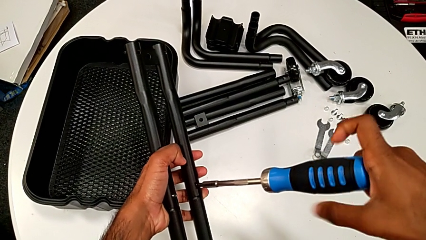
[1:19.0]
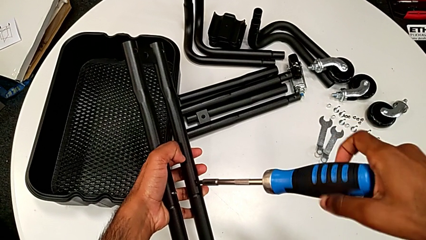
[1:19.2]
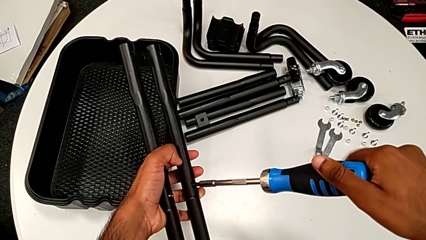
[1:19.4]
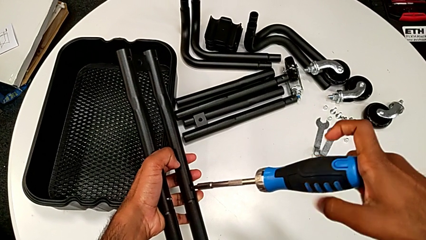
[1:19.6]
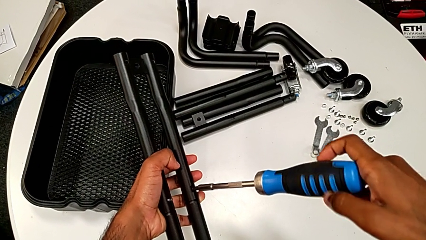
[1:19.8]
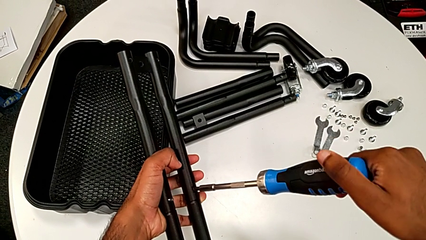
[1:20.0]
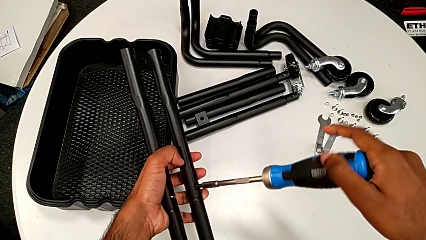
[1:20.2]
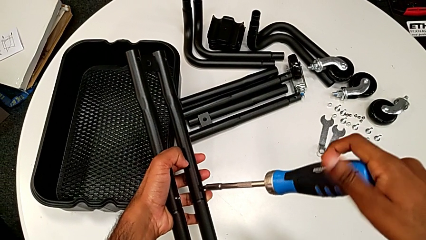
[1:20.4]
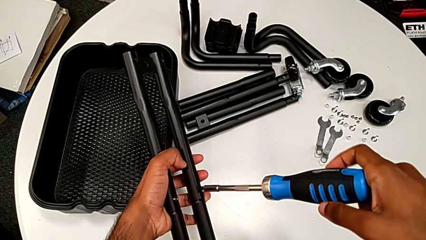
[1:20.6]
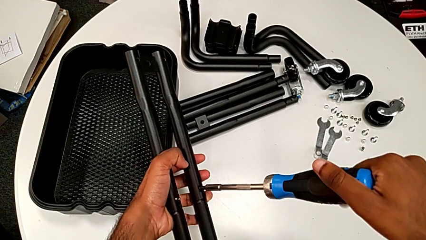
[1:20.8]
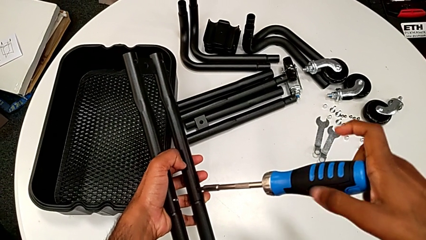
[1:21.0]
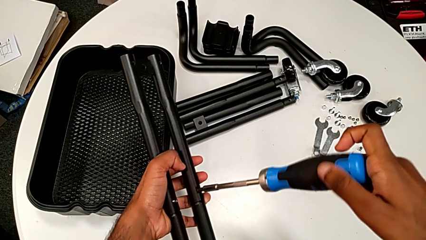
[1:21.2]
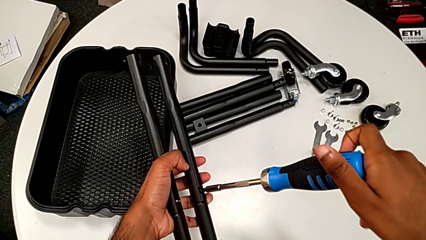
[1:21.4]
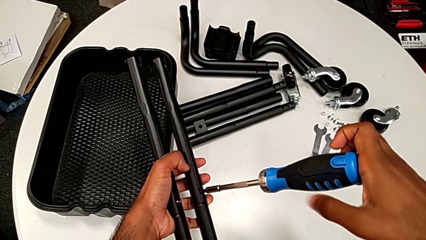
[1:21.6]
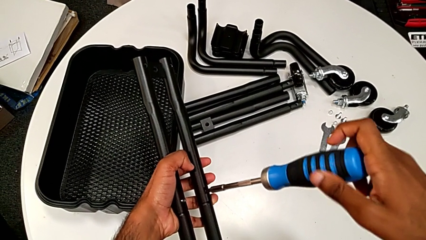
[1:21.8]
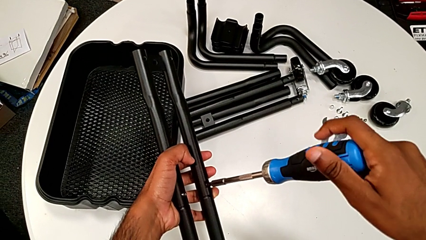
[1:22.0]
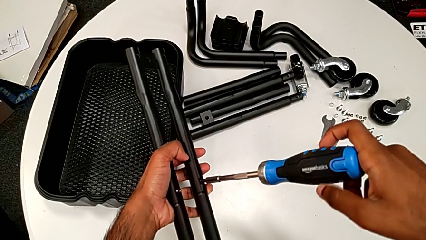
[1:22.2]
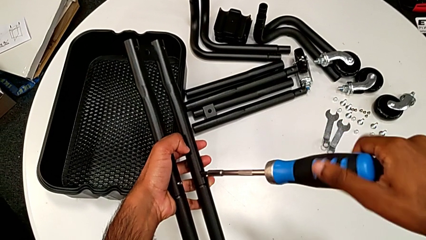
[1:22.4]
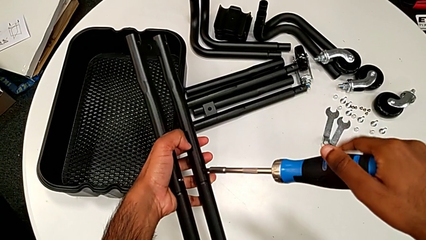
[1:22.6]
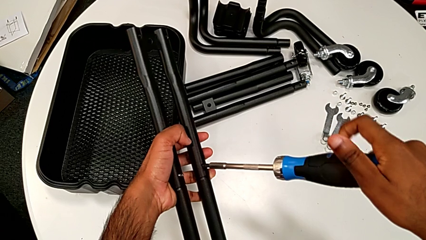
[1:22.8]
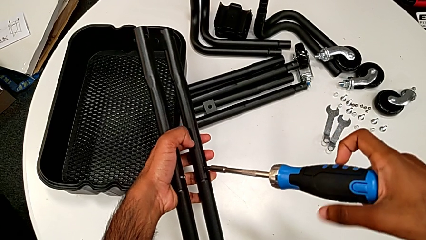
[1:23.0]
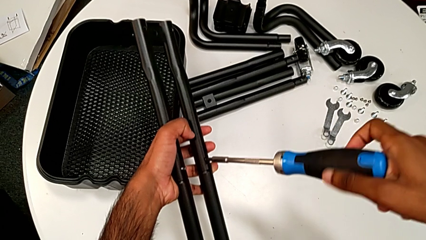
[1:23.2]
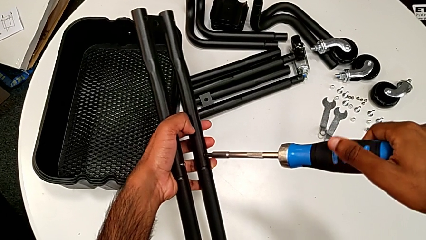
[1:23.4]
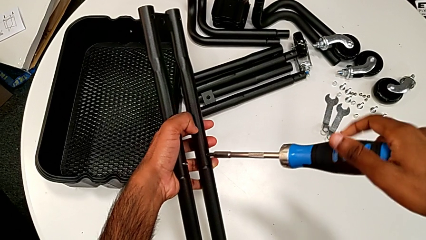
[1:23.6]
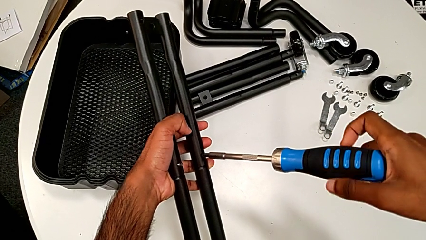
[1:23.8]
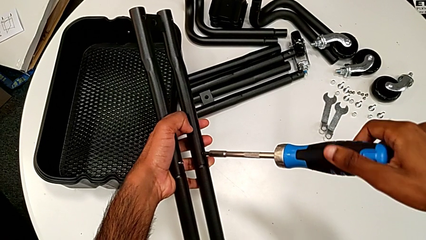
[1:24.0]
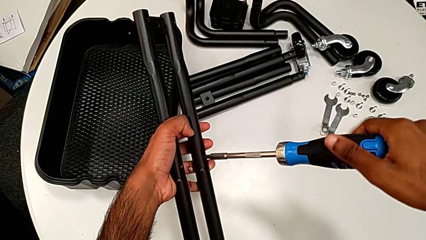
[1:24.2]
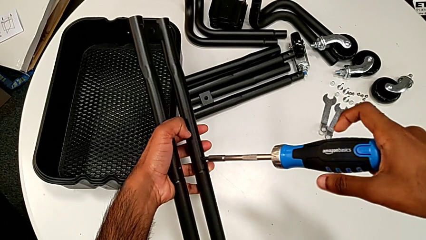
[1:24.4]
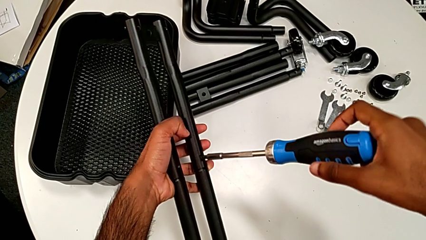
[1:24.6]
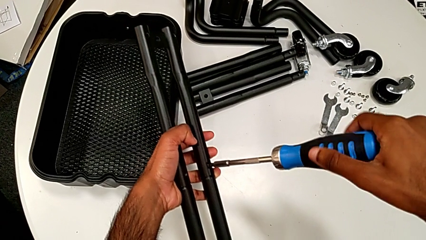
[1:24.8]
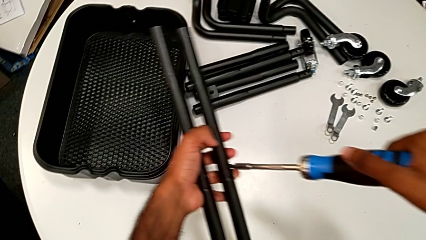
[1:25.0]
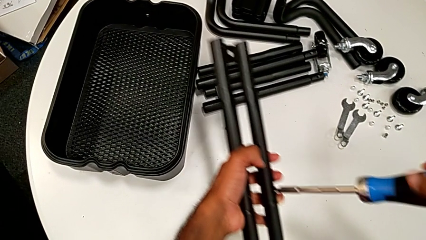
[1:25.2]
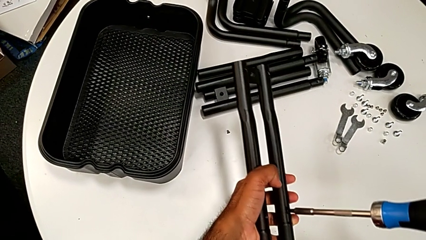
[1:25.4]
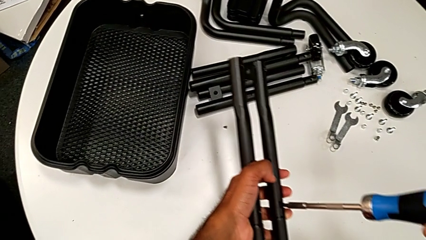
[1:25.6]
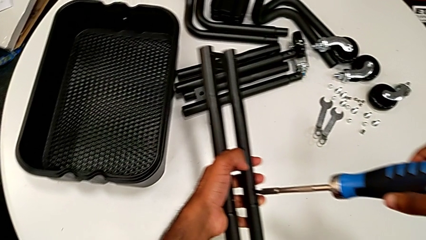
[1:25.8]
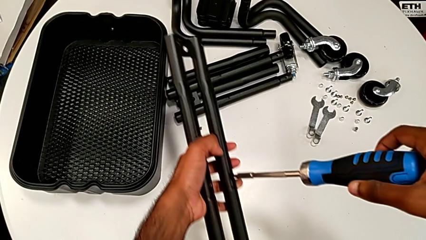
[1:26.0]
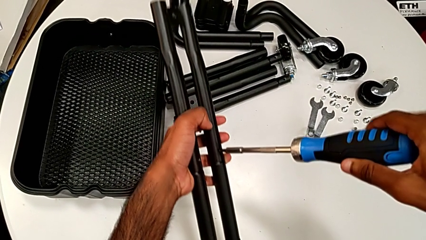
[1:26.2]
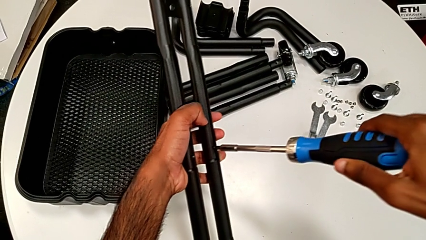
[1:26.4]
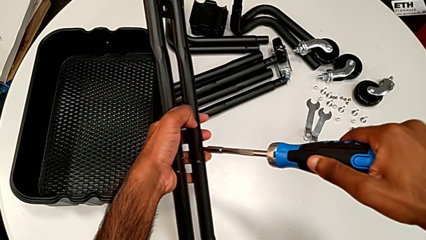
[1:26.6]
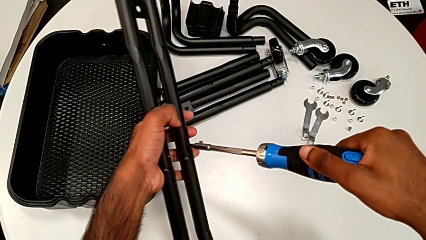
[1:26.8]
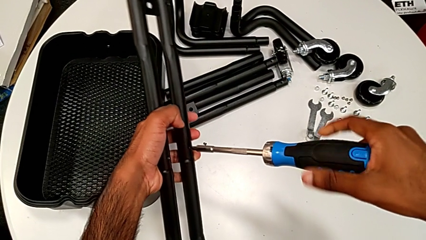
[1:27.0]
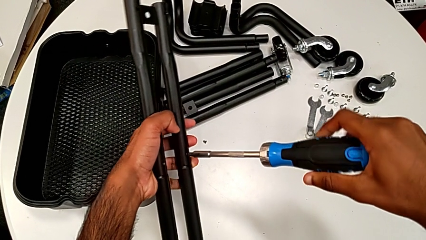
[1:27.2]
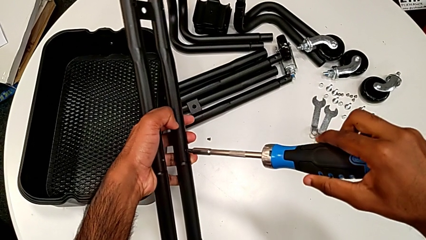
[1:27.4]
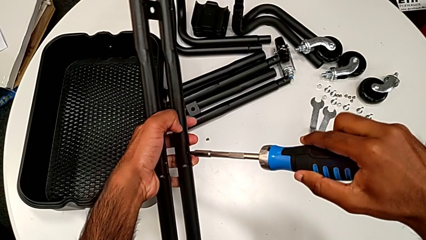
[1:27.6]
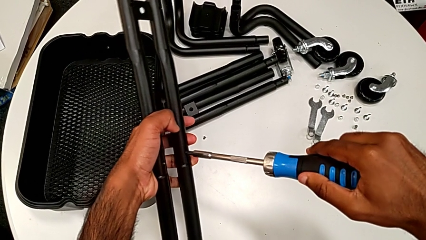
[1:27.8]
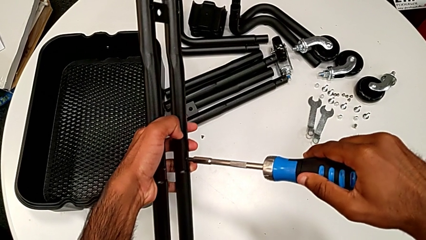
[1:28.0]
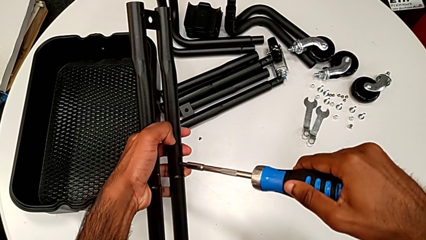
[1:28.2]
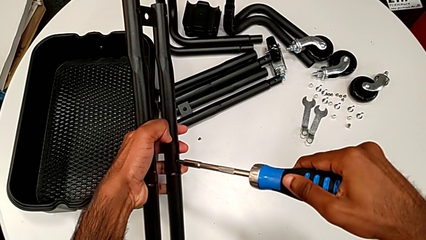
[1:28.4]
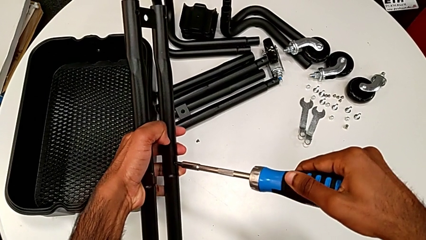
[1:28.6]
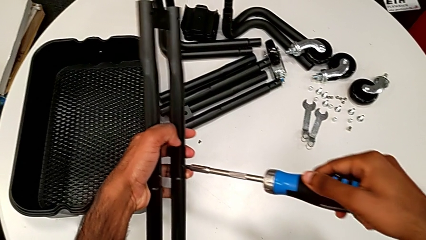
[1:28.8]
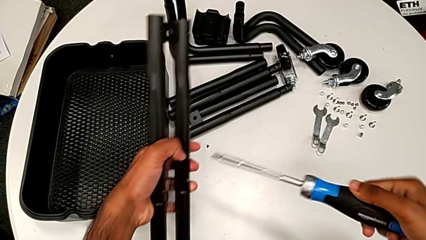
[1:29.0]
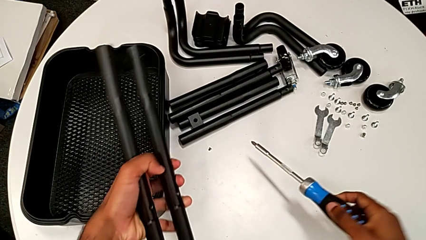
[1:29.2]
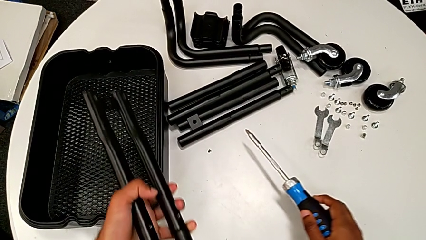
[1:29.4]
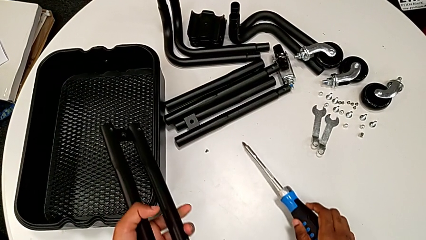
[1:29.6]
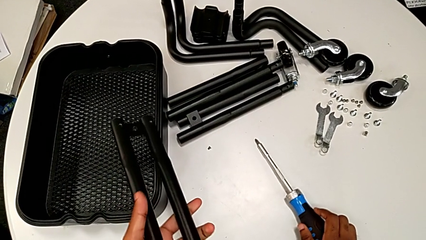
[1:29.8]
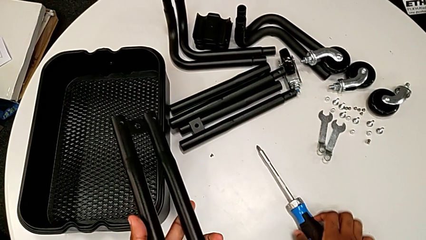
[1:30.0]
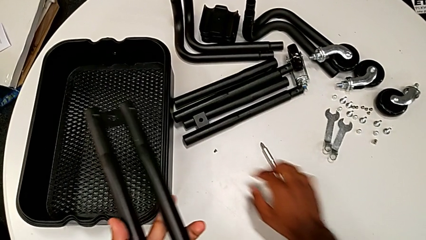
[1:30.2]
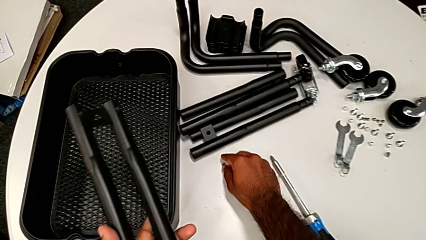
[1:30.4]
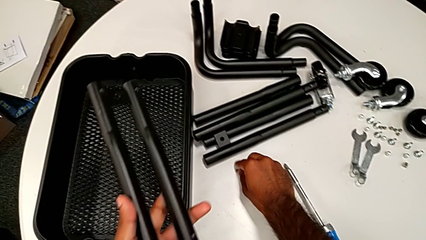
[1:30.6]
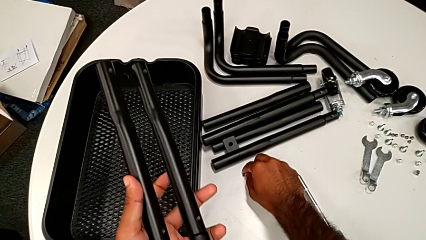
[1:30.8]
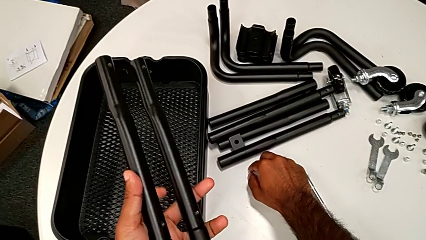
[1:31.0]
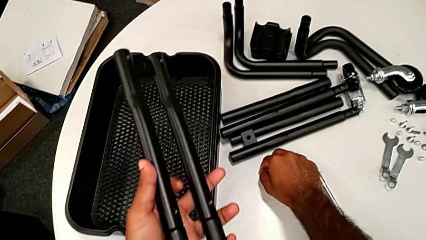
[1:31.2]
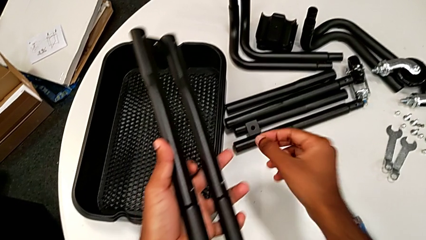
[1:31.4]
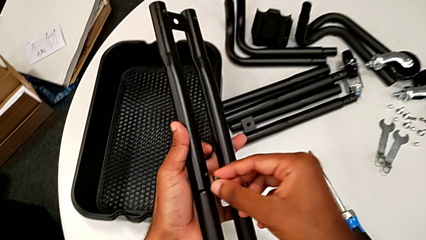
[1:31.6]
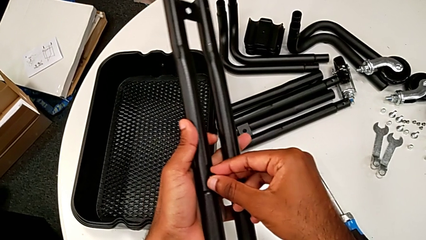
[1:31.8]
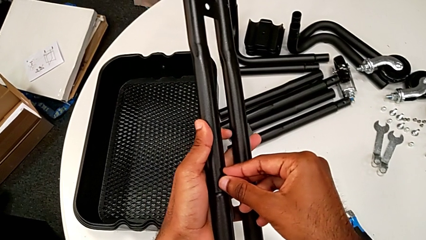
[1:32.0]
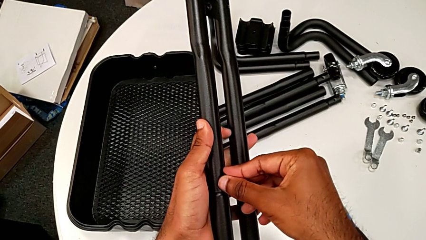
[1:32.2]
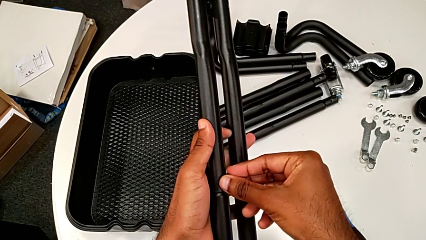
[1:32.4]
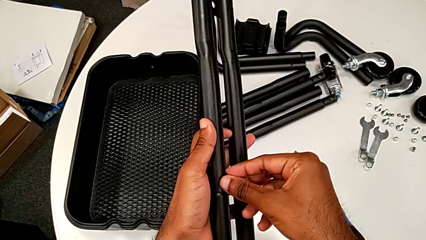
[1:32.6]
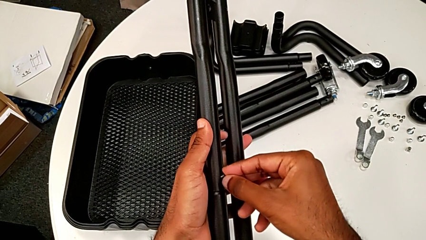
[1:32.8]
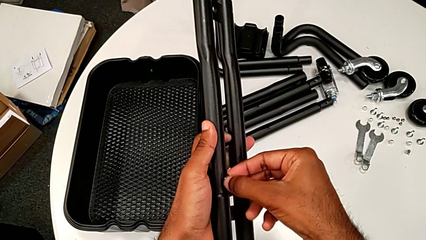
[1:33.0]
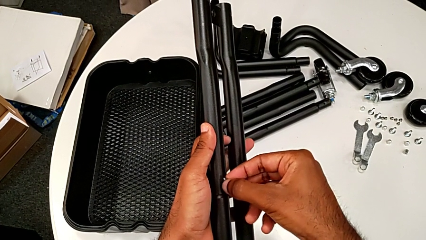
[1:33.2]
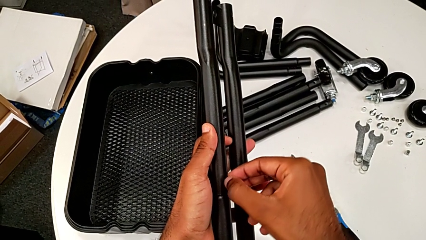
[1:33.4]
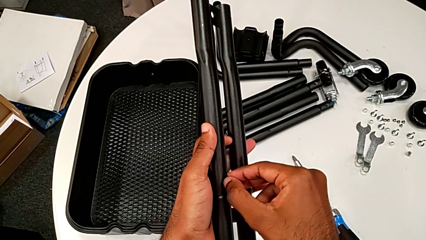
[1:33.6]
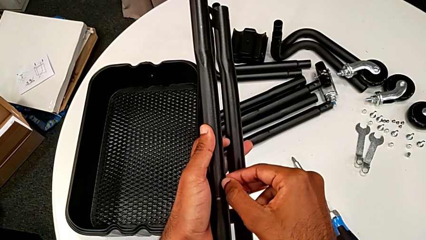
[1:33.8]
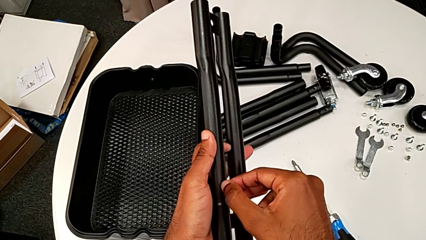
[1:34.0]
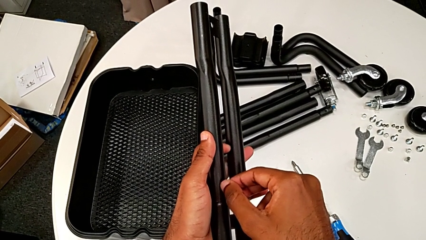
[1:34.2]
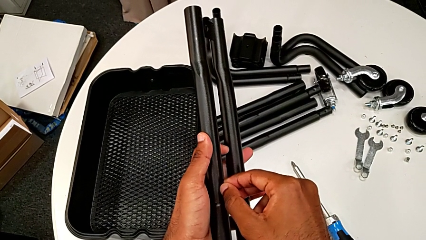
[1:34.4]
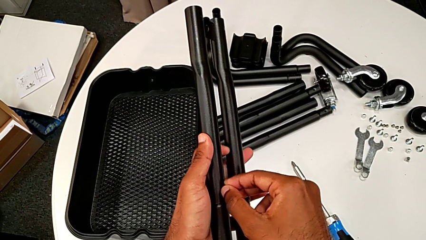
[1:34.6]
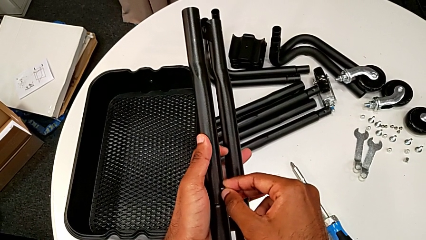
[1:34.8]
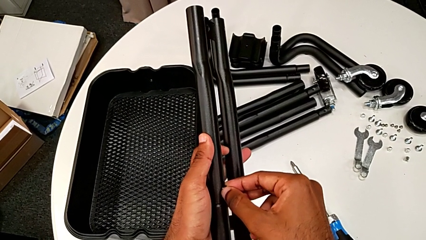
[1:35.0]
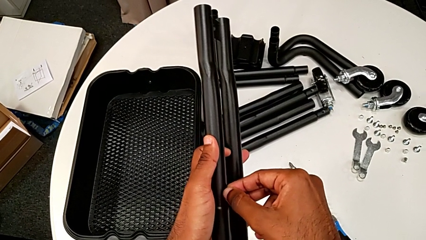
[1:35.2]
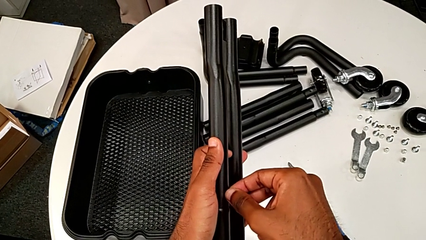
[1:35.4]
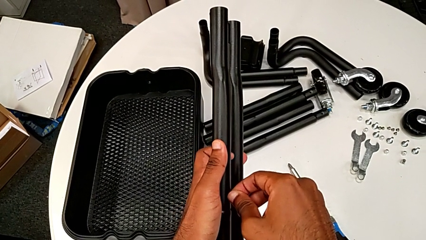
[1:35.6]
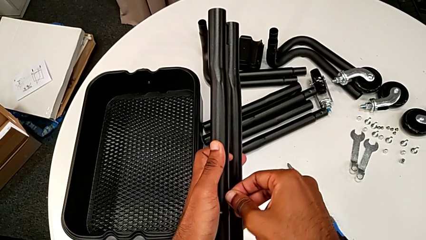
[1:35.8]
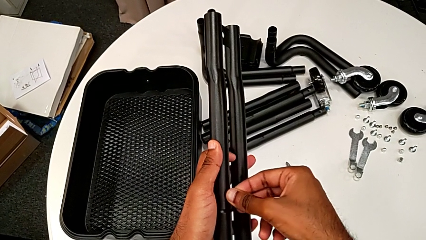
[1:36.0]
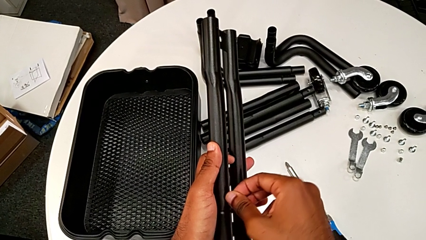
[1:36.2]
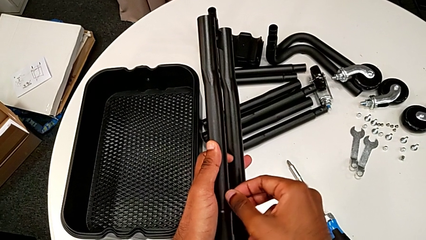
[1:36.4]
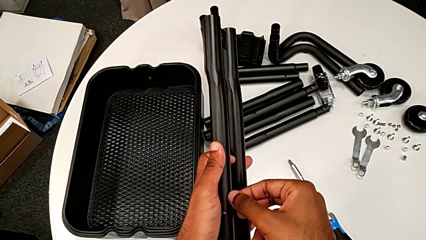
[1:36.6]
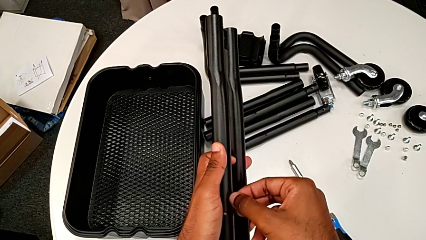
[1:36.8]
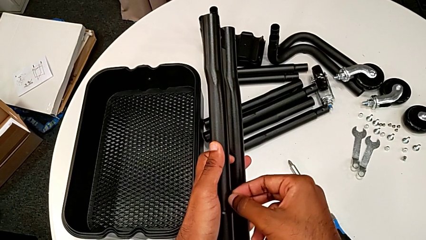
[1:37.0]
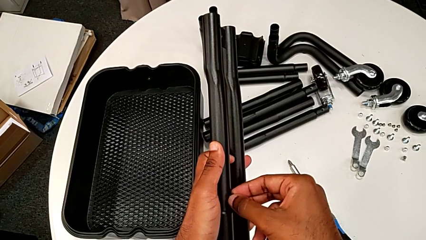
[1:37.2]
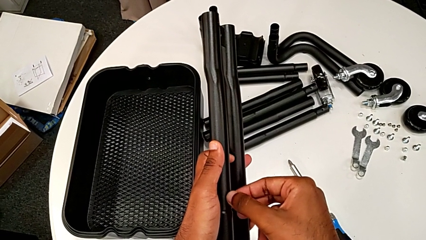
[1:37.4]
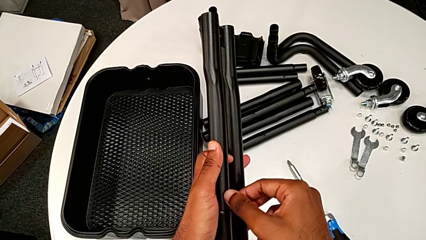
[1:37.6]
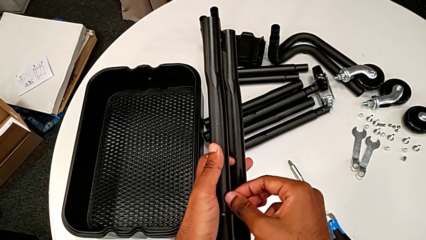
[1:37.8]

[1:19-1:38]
The camera wearer is assembling the first two sidebars. They keep screwing the first screw, drop the second screw, which fell from the hole, screw the first screw, drop the screwdriver, grab the second screw and begin to insert it.
